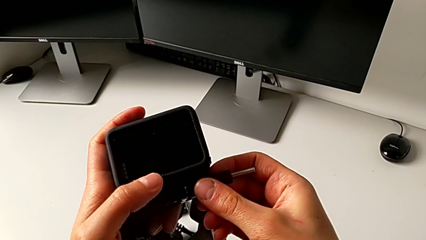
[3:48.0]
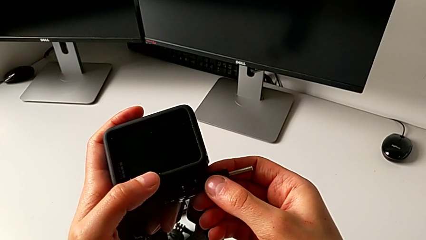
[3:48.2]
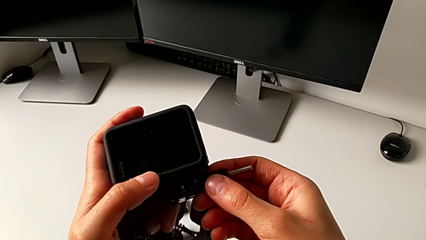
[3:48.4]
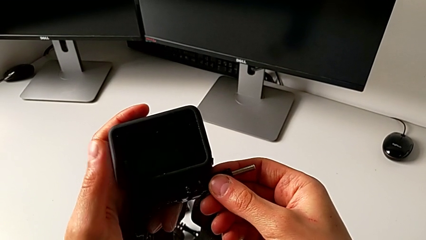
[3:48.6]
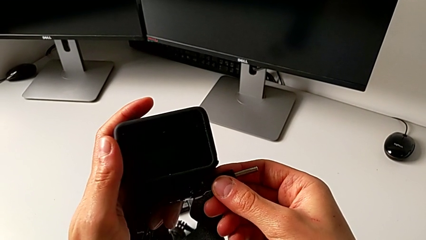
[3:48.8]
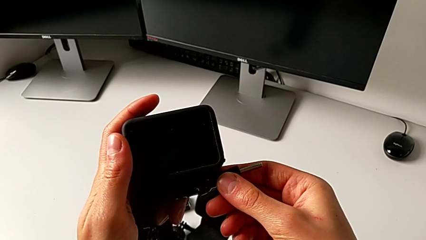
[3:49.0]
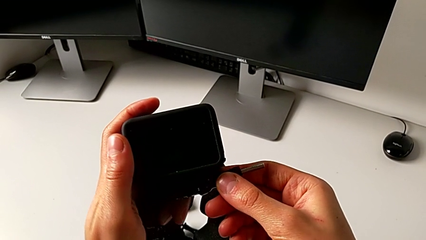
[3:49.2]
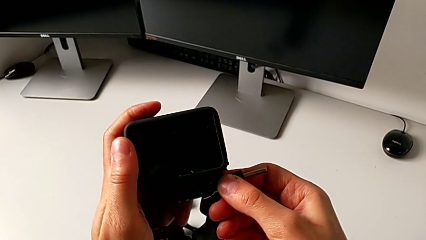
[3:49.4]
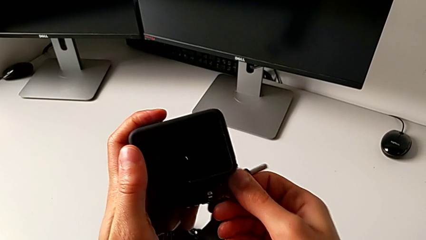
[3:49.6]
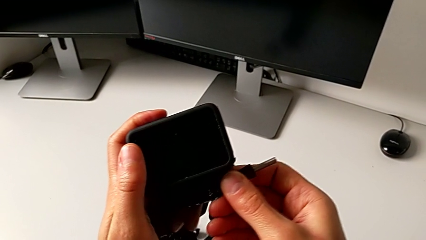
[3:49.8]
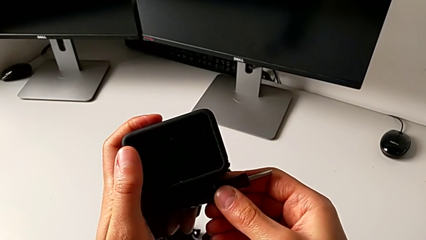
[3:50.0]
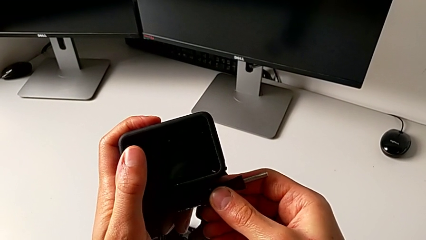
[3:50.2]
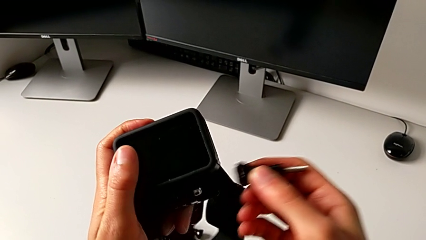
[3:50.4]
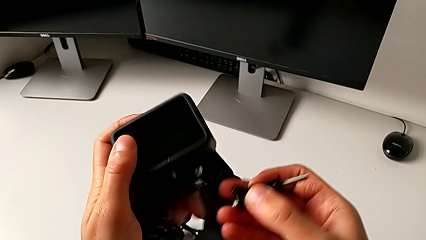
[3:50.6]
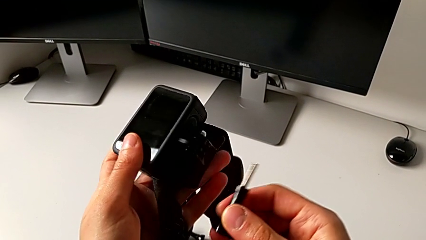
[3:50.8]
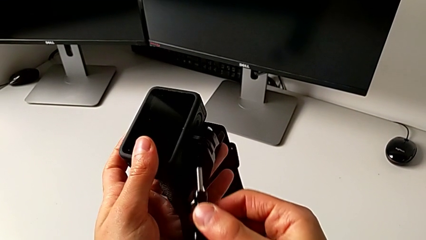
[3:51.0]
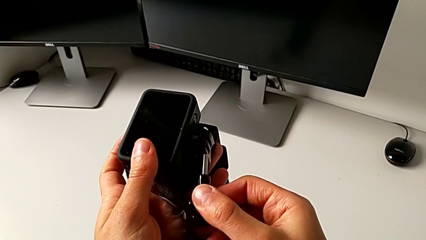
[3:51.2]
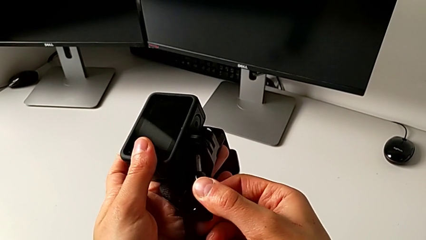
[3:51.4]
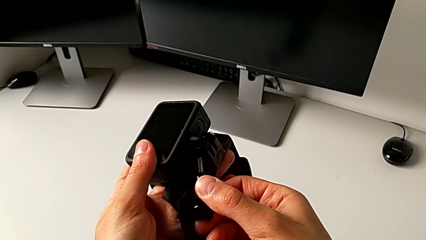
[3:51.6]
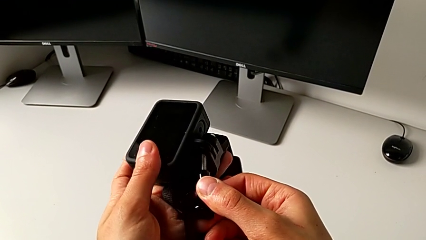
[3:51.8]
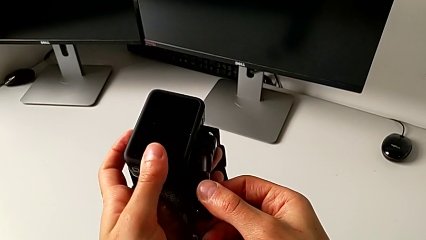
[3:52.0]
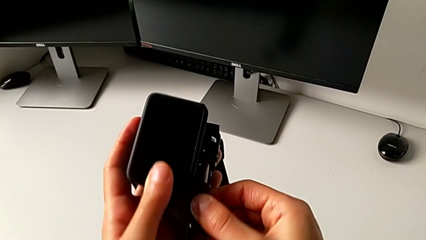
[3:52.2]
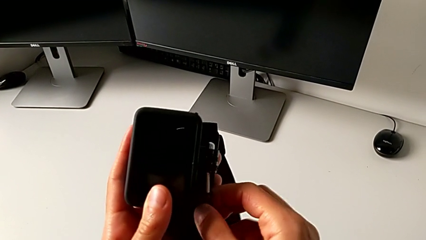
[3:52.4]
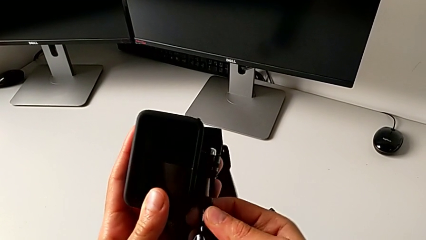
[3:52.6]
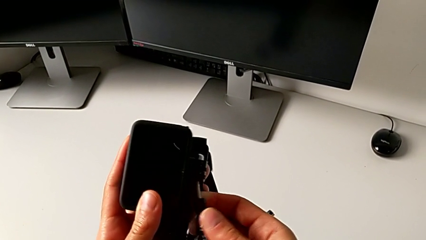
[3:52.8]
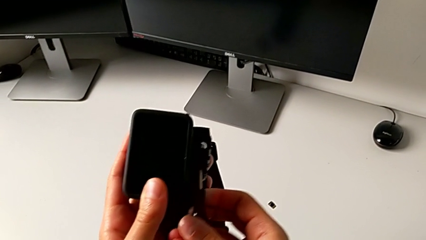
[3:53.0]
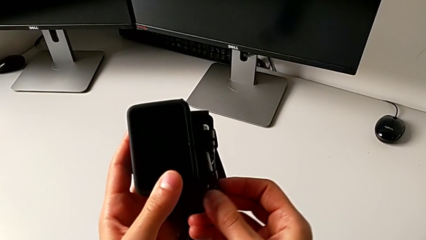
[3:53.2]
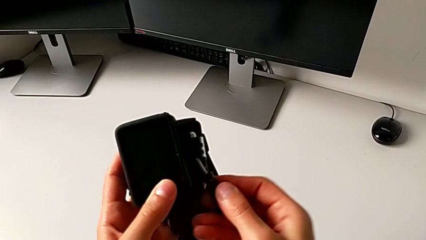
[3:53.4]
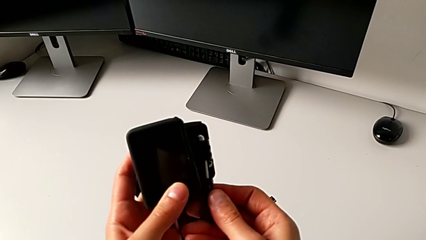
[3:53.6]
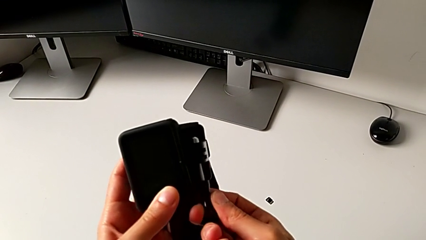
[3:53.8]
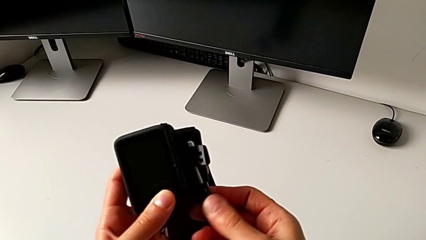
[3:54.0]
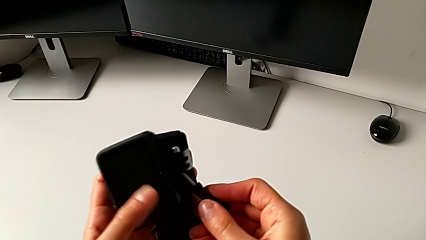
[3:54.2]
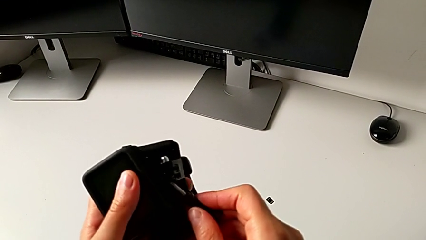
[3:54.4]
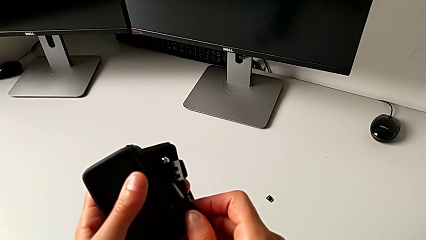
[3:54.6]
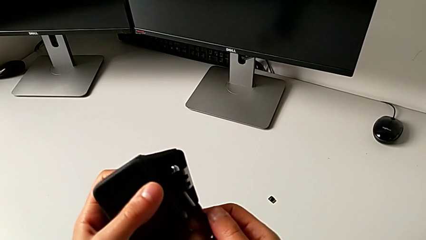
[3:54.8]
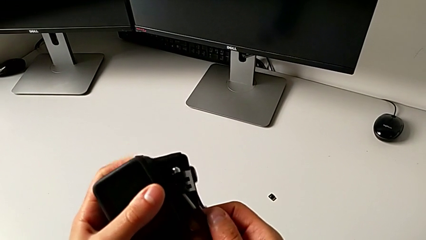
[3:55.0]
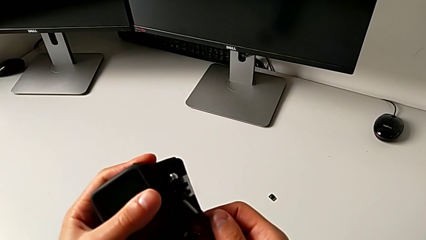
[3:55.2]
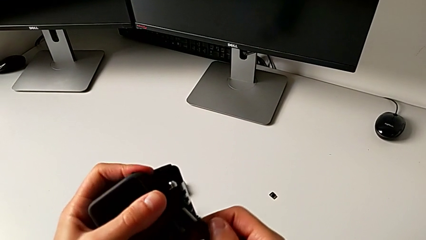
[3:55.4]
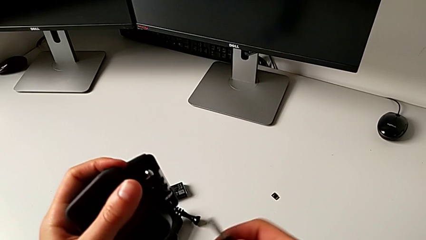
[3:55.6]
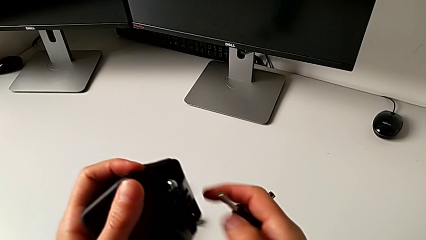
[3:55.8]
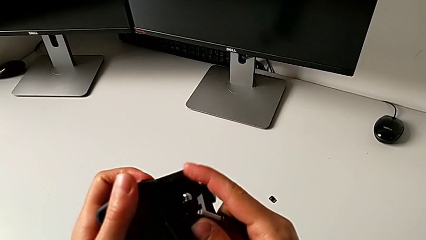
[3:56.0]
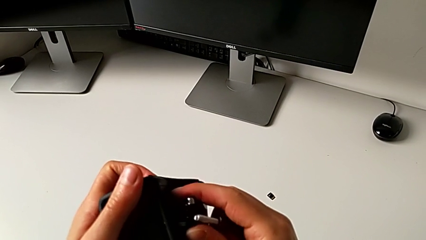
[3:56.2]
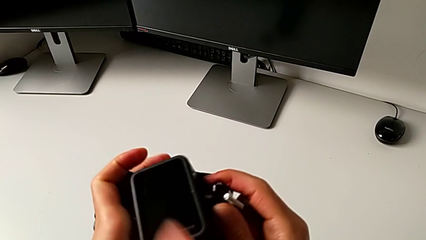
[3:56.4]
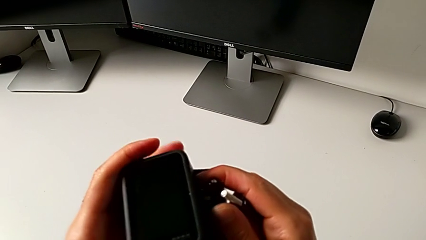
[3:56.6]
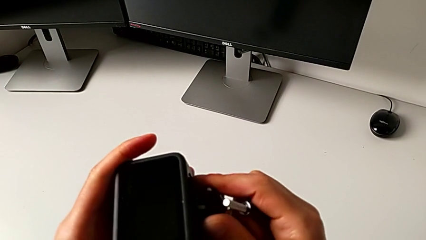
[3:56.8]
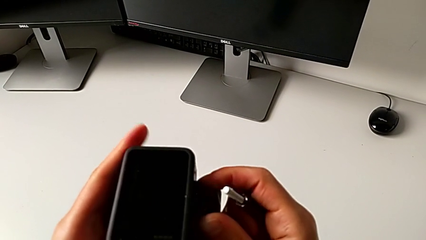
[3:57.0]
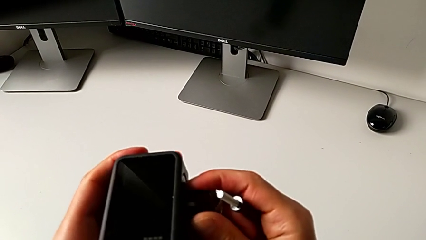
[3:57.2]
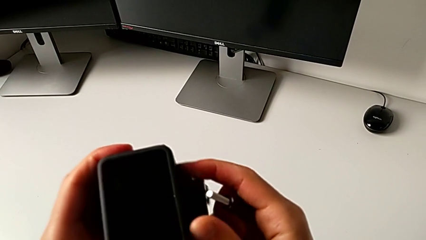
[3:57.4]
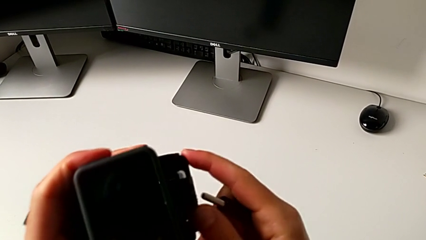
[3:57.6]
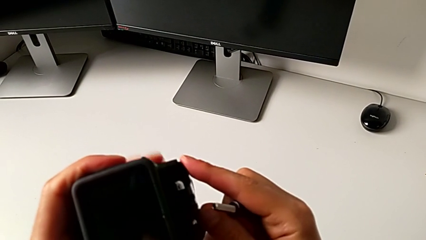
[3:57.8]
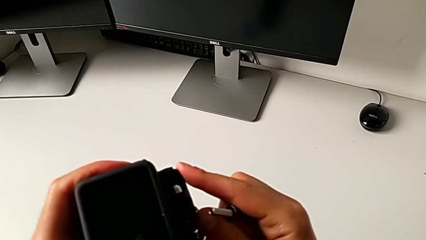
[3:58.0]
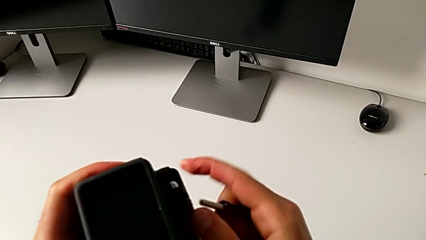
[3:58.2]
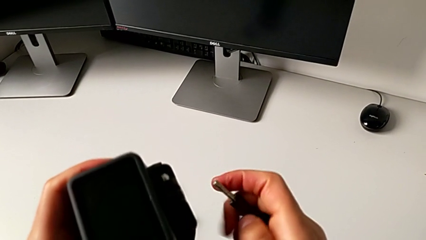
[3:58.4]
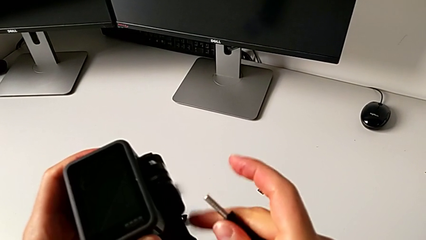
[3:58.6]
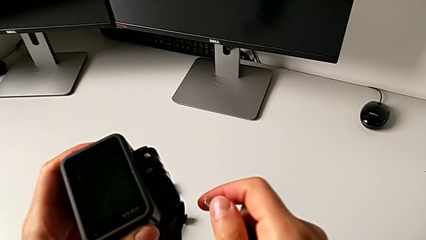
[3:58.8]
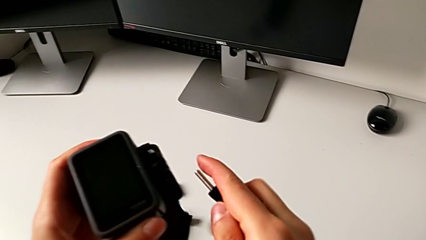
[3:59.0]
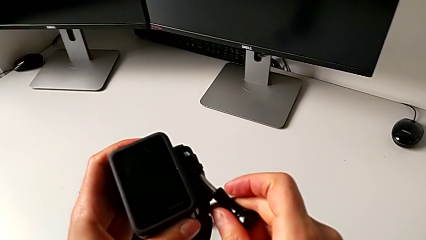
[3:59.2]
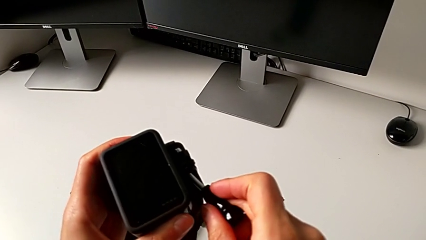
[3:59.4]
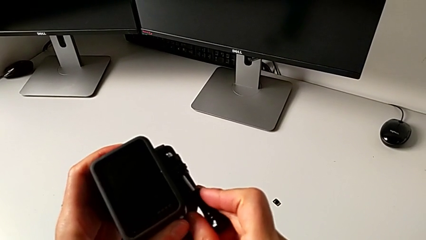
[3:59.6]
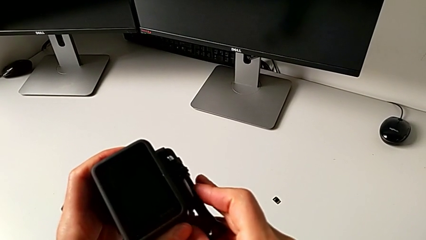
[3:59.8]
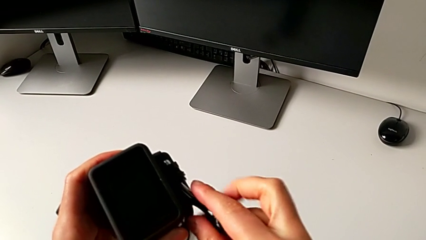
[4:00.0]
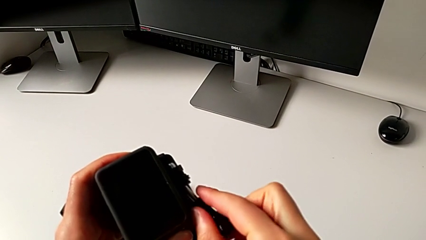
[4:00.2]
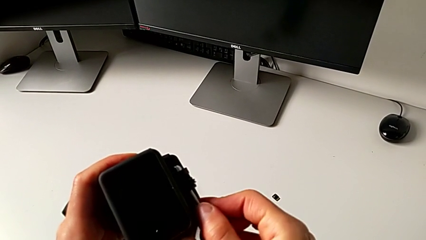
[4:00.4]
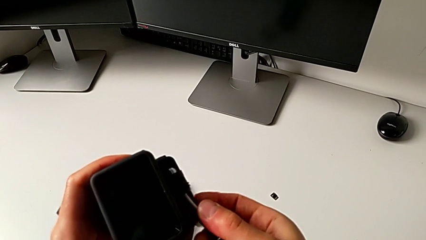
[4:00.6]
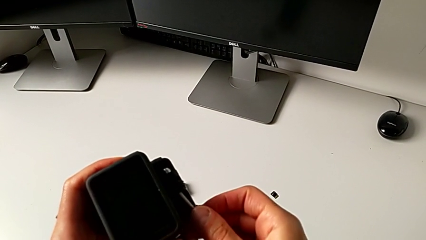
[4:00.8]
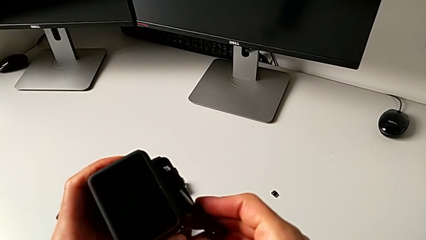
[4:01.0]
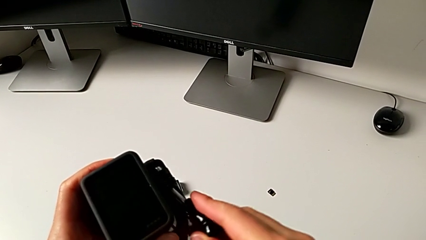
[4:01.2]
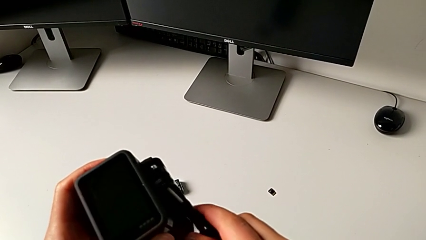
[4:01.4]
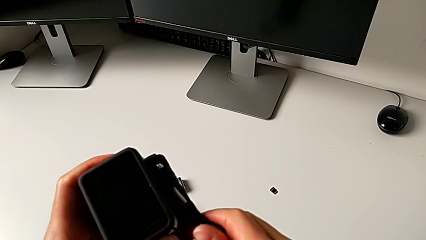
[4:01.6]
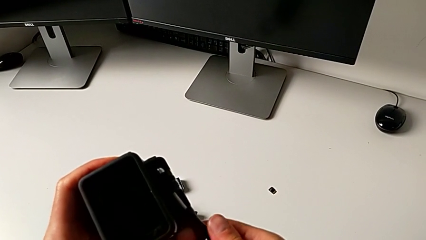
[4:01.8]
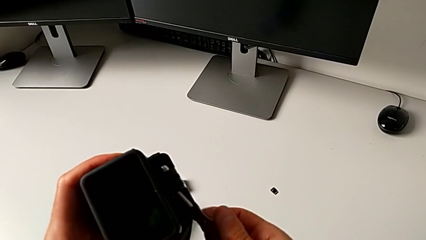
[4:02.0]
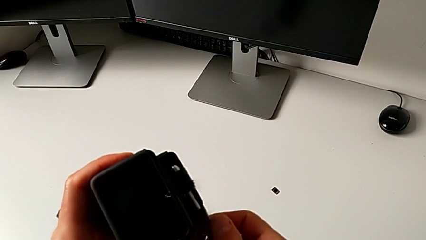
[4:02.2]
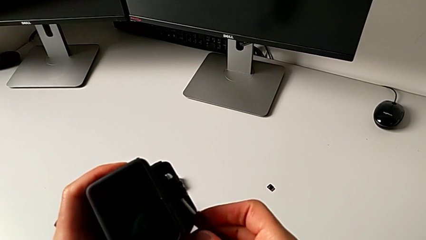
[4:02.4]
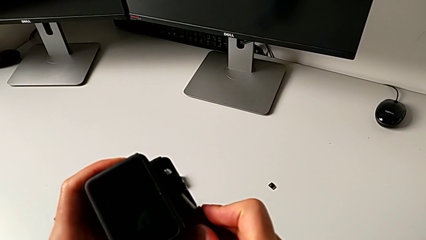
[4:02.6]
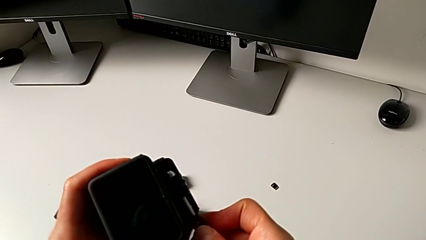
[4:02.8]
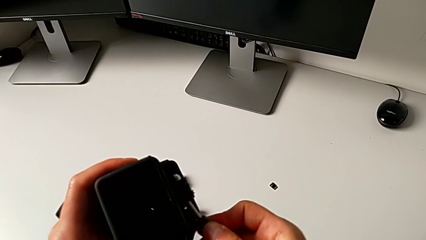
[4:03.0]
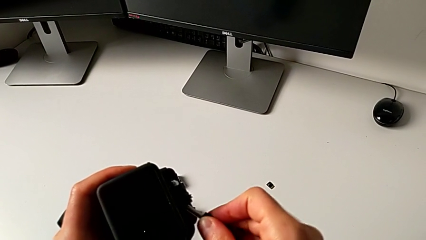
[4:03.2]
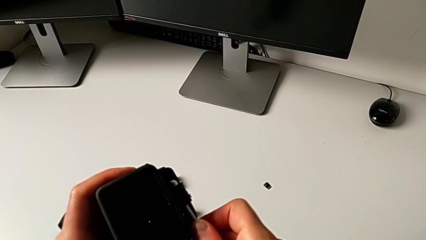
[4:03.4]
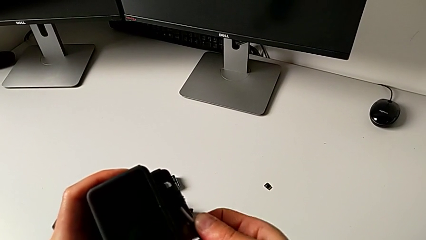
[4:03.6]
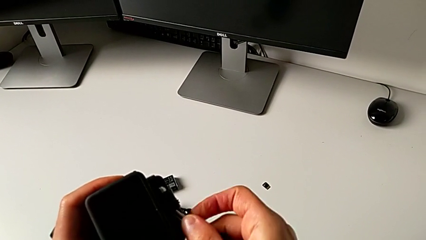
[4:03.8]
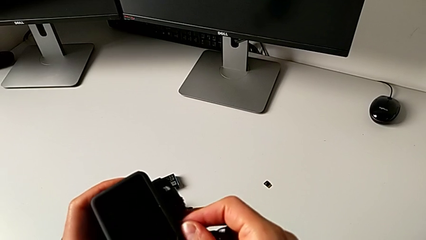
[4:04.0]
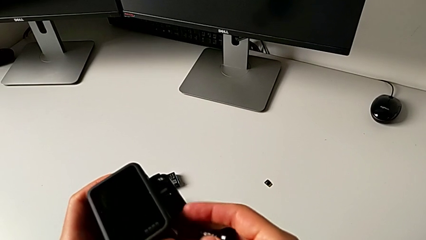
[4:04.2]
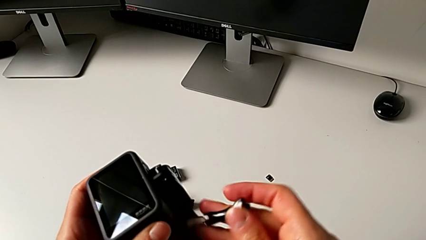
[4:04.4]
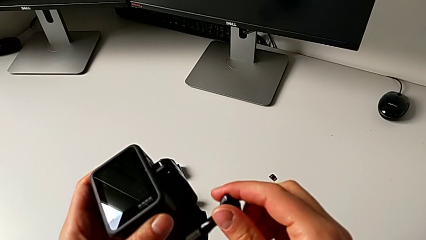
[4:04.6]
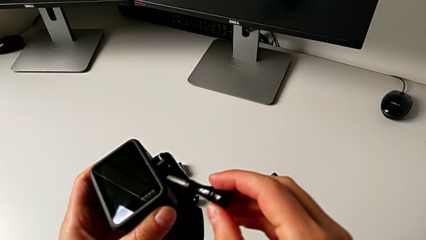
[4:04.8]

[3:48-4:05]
The camera wearer is mounting the GoPro onto the strap. They keep inserting the mounting peg, withdraw it, align it and insert it.
